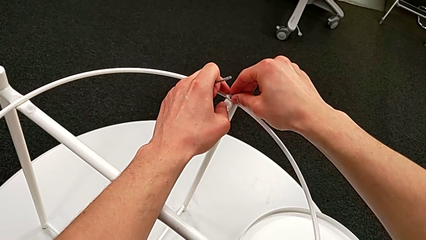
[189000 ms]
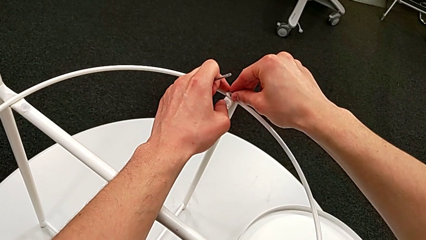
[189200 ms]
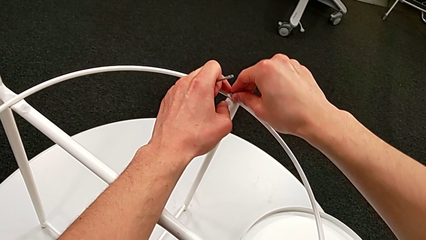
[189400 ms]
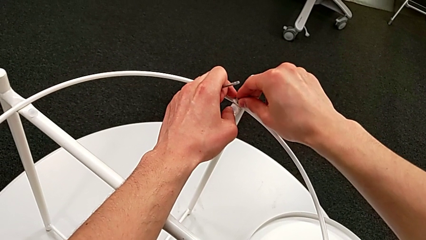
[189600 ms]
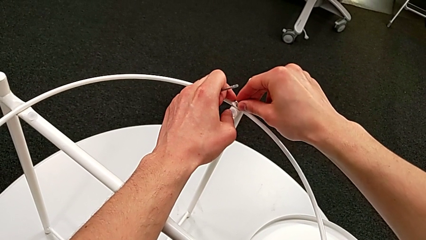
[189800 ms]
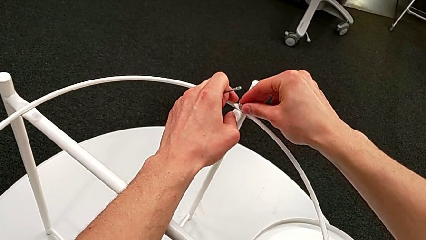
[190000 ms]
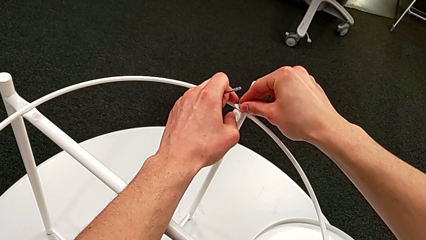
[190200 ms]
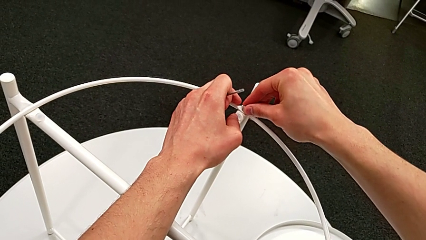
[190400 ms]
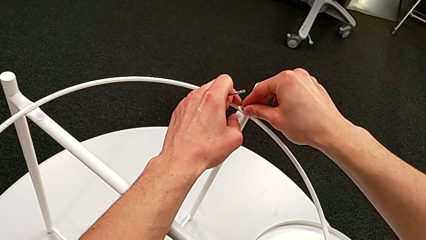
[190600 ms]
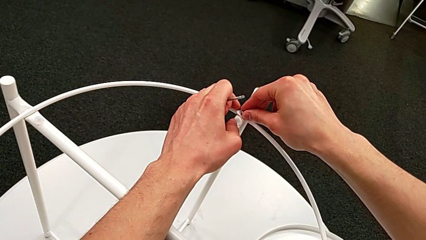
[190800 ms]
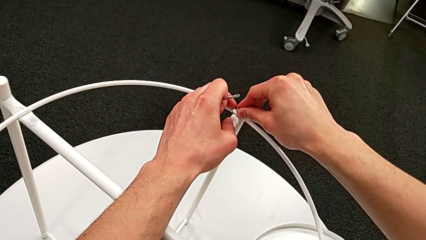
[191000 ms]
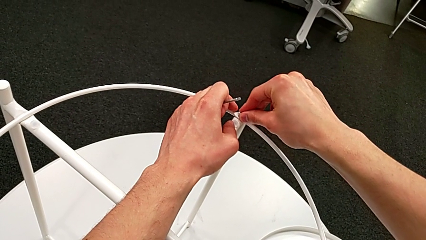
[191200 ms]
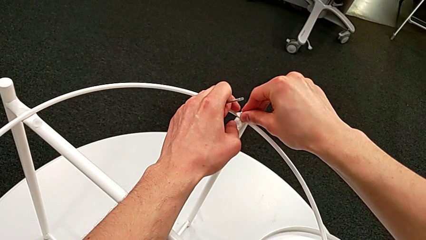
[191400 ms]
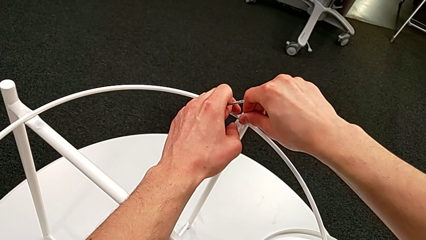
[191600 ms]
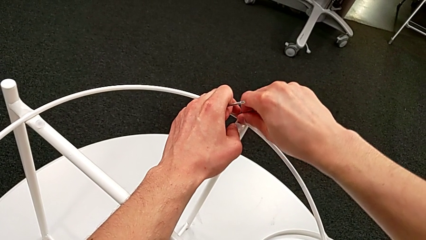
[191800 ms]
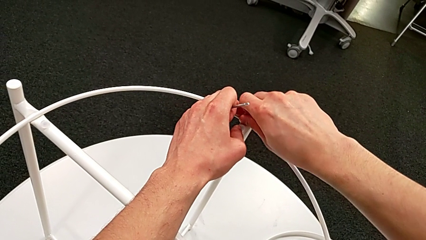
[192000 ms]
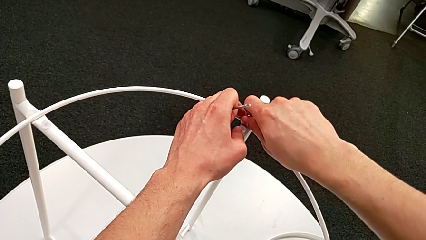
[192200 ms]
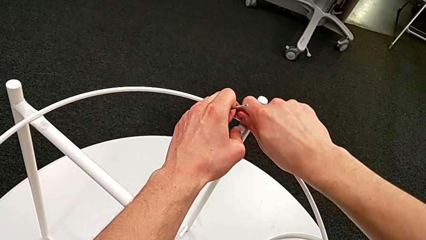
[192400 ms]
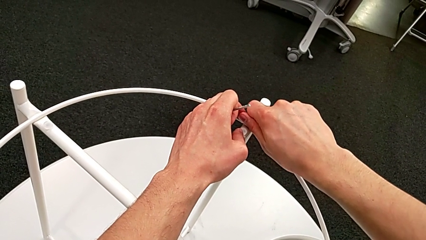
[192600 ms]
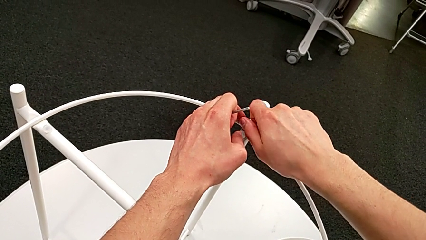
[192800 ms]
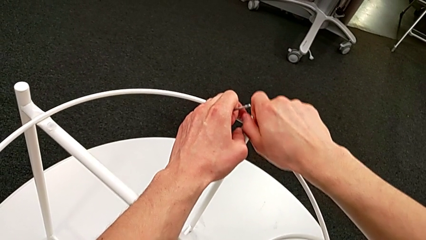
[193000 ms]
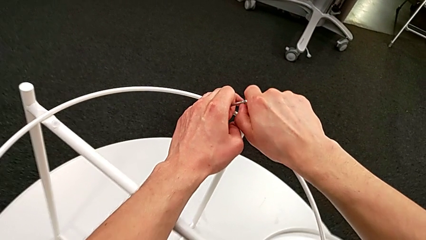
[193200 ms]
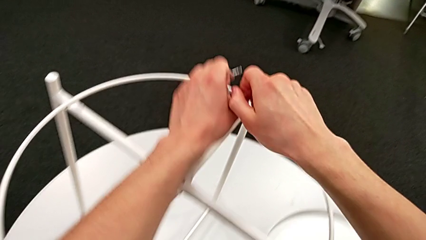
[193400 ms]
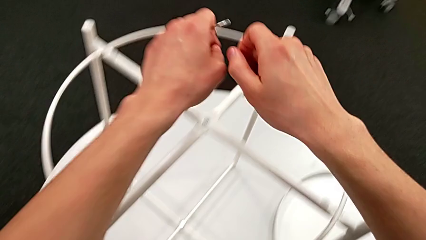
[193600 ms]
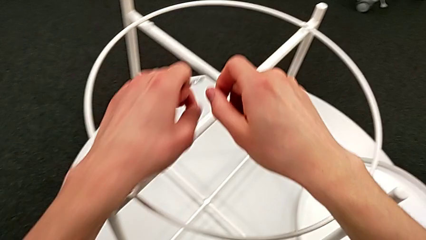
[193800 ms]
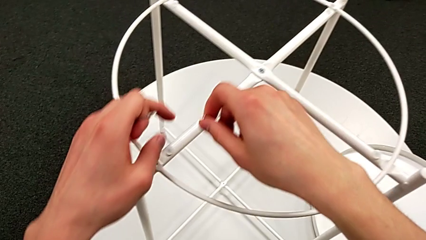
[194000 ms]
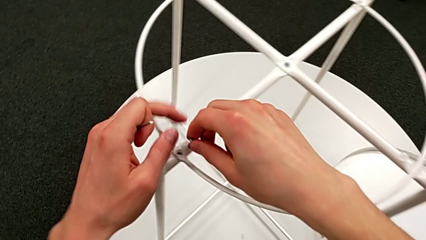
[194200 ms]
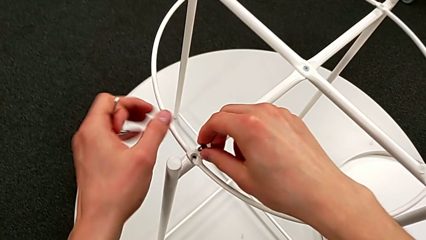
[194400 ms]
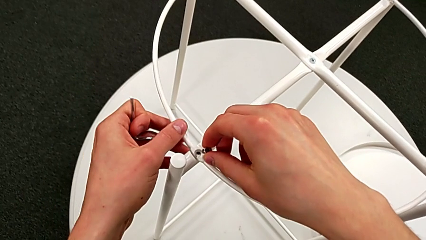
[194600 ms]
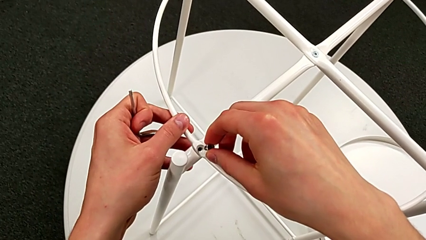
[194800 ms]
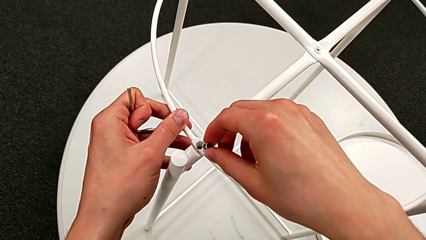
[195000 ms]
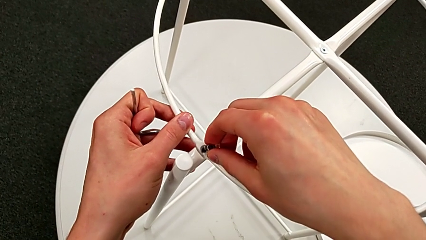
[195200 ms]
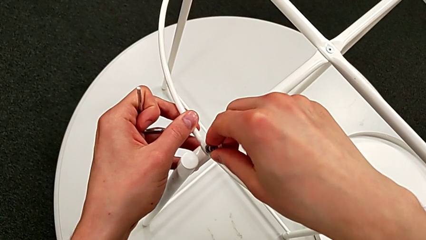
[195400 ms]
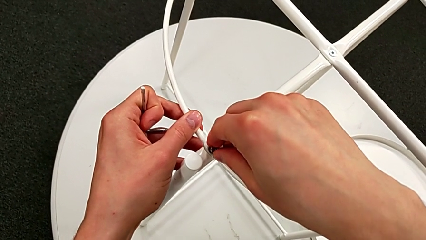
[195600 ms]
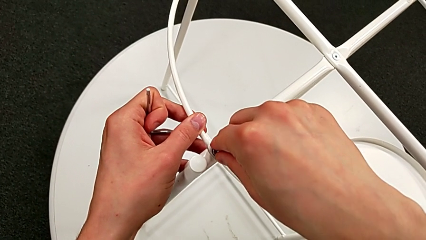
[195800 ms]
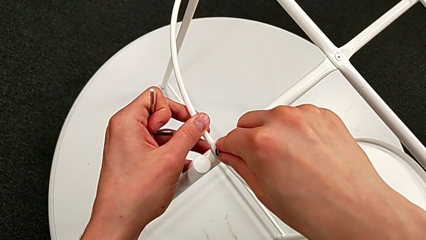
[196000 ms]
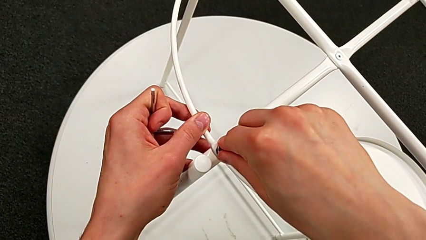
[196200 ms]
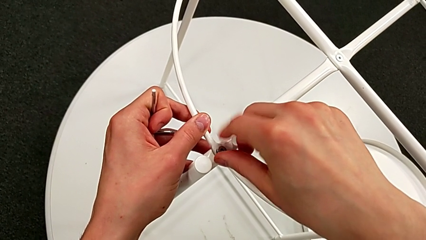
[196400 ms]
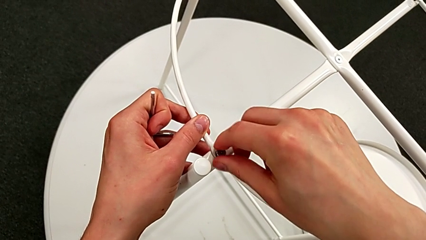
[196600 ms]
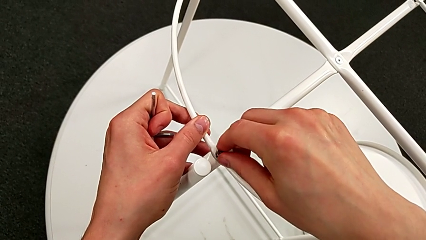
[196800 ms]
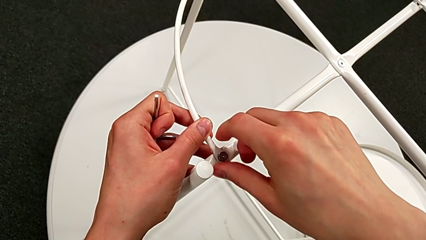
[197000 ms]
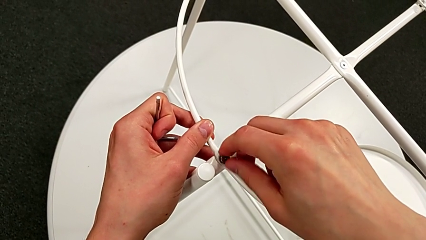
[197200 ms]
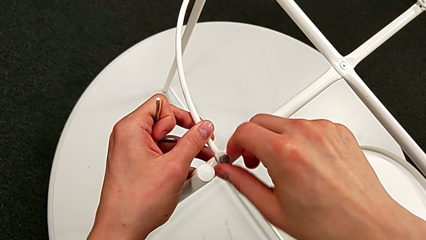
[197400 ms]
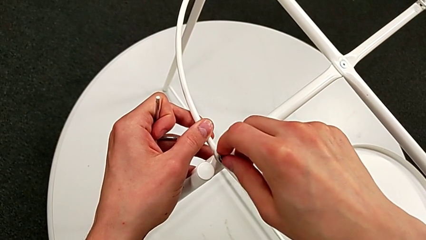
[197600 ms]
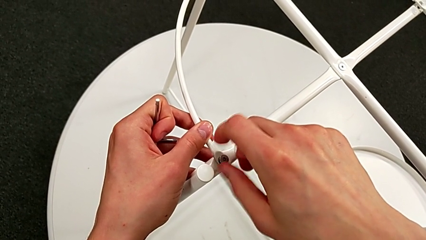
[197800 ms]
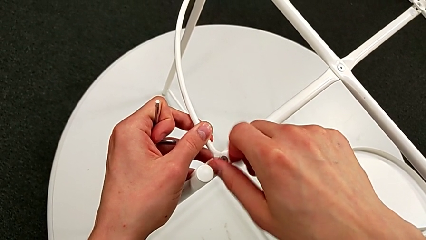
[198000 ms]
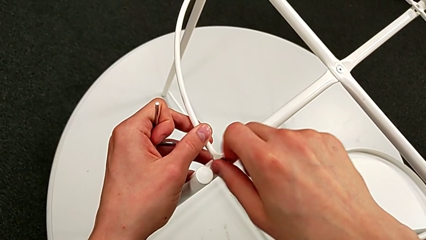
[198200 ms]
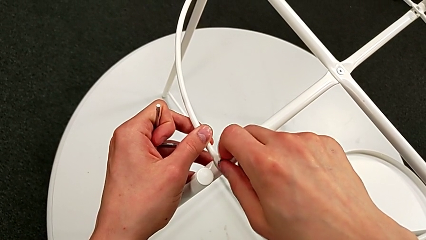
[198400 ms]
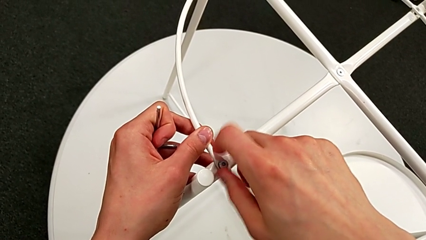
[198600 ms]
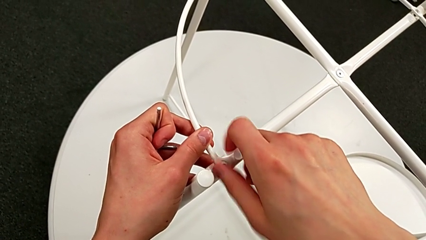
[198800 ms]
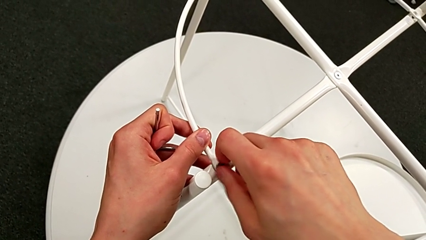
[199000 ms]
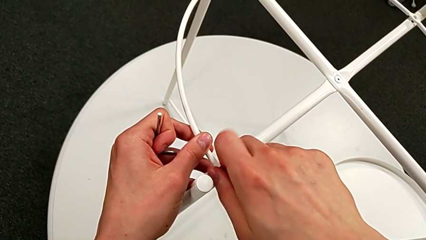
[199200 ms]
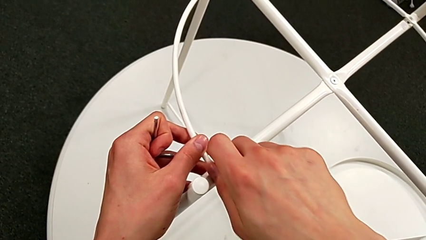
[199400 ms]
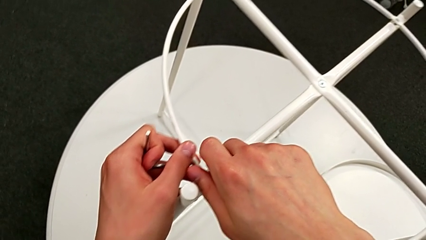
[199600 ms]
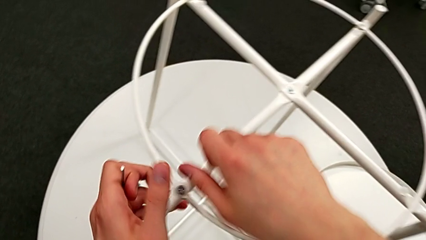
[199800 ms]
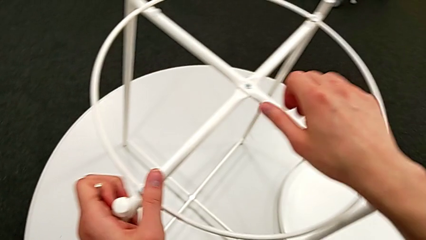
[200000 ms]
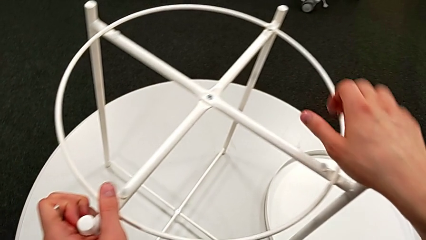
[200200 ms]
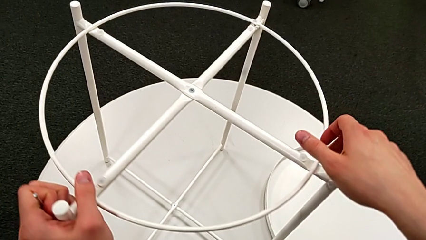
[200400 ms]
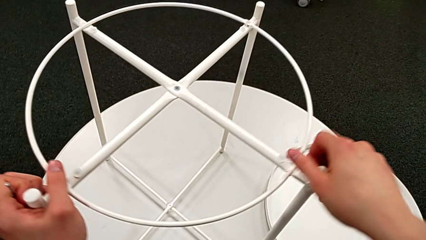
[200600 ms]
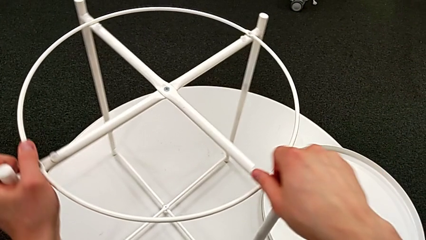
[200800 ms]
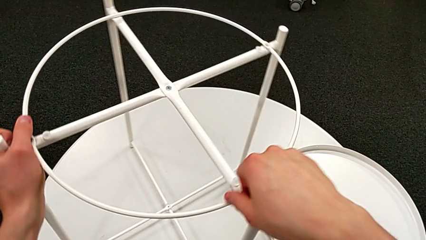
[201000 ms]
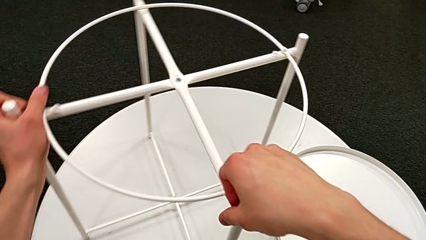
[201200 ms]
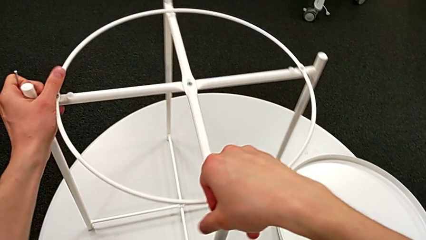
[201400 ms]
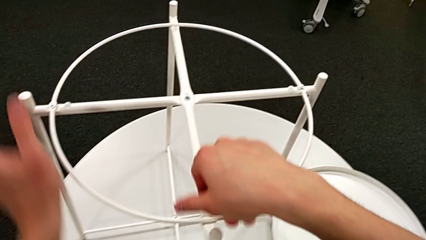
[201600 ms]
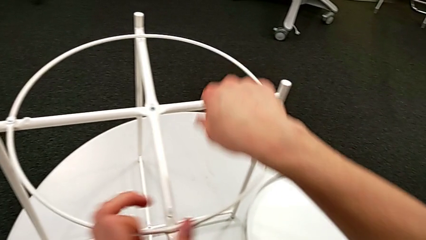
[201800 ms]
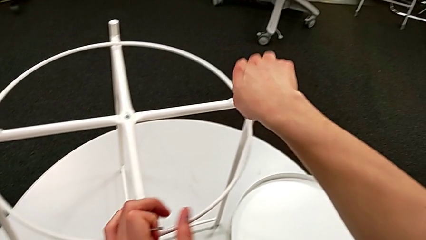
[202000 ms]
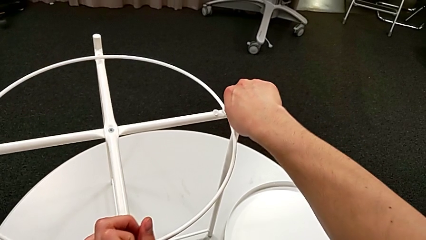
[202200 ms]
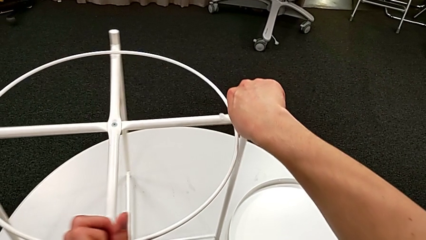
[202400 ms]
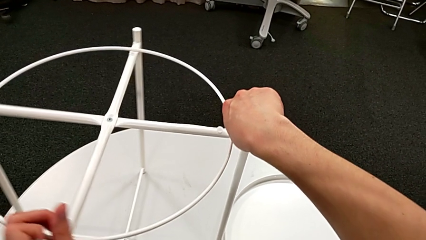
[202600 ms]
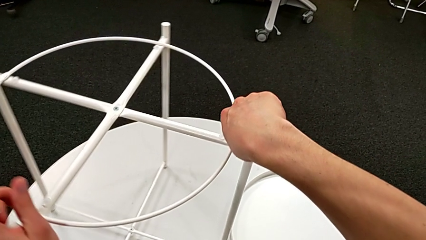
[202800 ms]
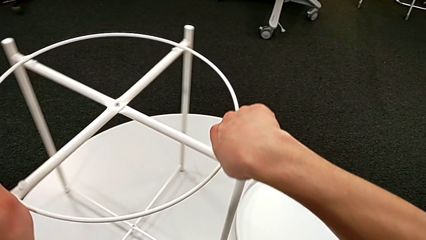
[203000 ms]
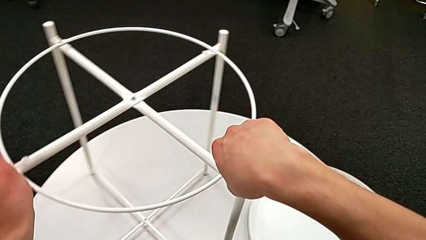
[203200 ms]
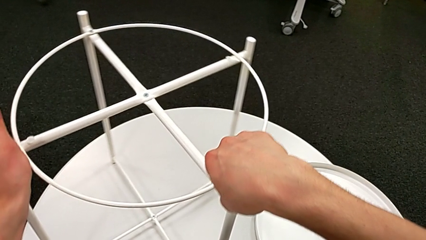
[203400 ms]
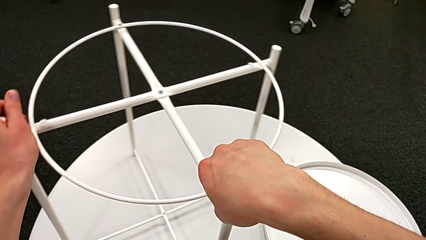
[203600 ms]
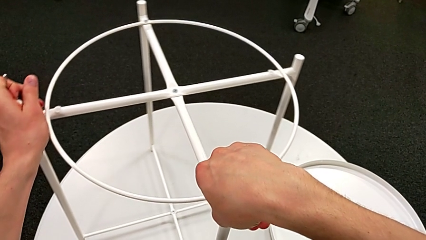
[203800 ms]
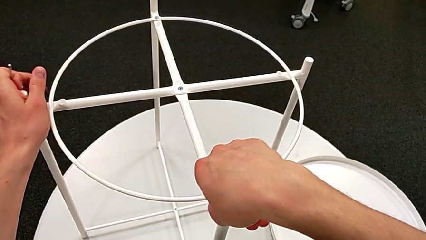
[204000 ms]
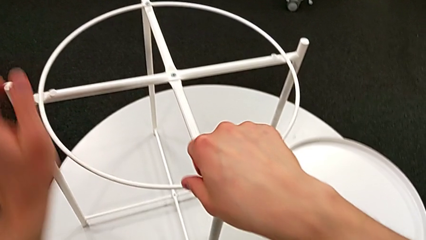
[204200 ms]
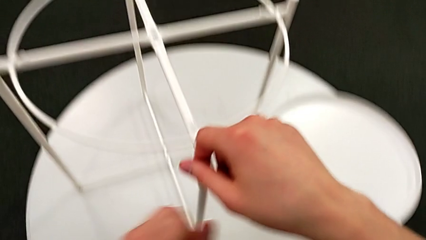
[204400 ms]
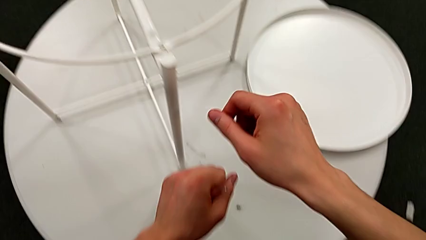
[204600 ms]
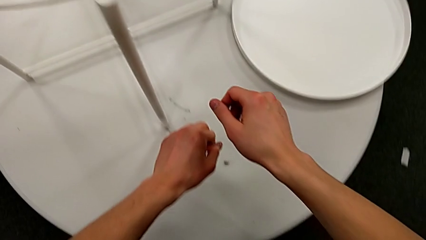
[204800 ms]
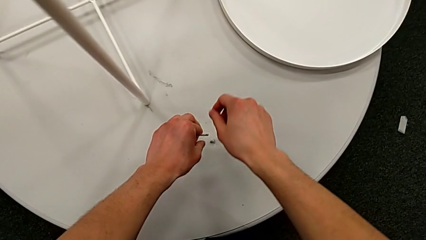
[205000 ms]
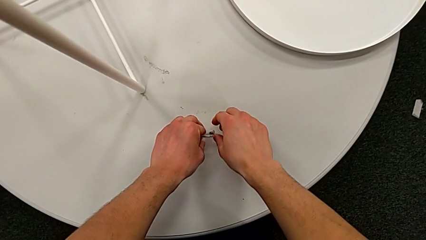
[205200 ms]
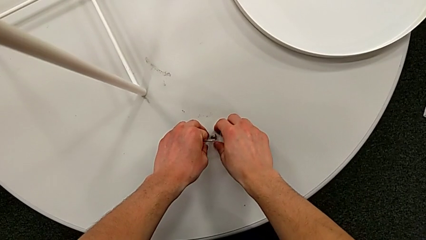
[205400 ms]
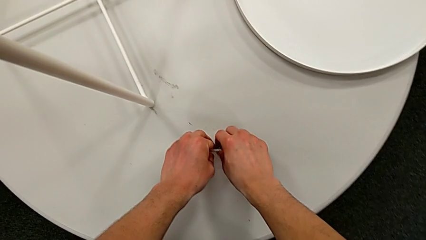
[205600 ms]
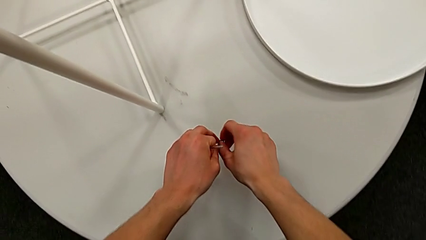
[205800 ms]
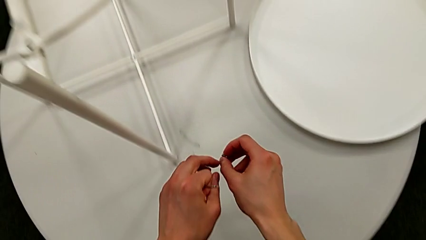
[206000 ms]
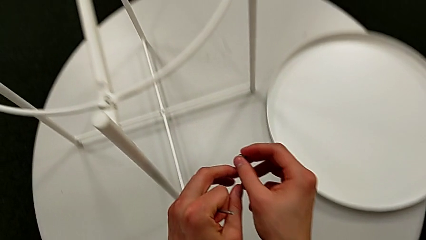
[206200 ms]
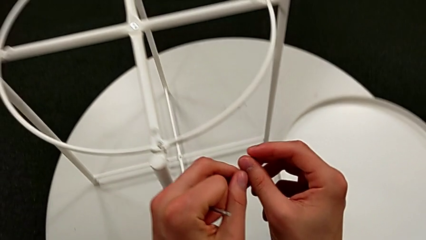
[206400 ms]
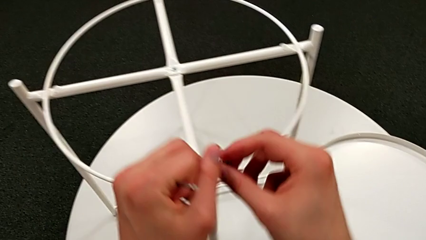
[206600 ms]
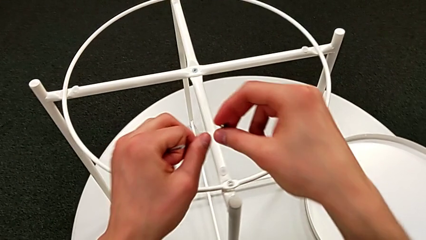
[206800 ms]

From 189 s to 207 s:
The camera wearer is screwing the hex socket head into the circle. They keep screwing the hex socket head, withdraw it, insert it, screw it, rotate the tray table, approach the hex socket head and grab it.
